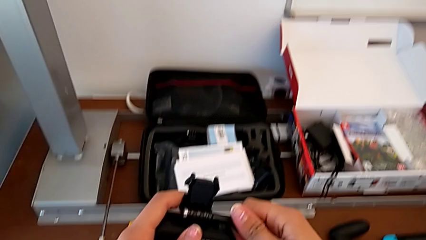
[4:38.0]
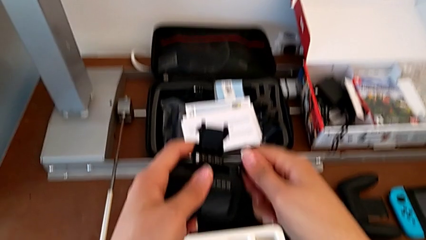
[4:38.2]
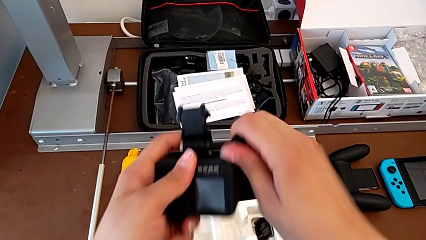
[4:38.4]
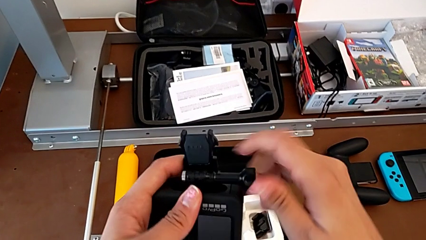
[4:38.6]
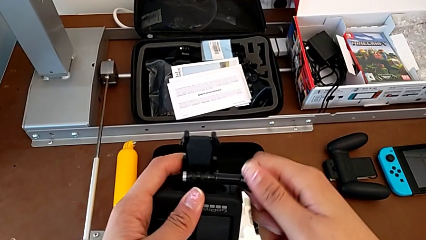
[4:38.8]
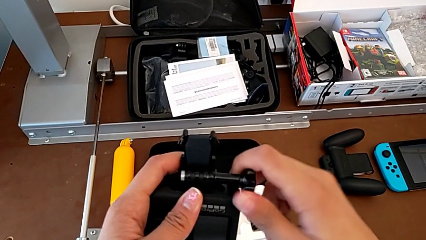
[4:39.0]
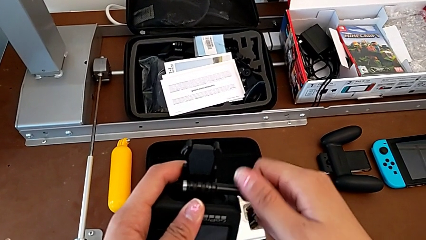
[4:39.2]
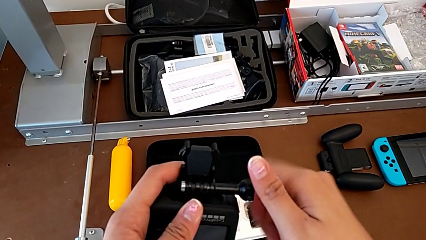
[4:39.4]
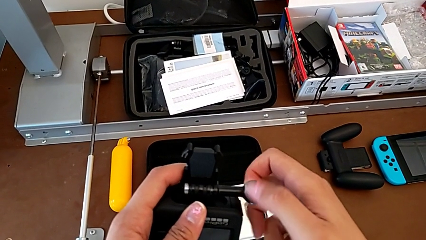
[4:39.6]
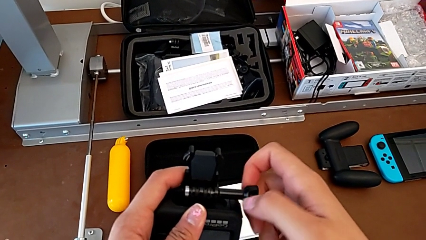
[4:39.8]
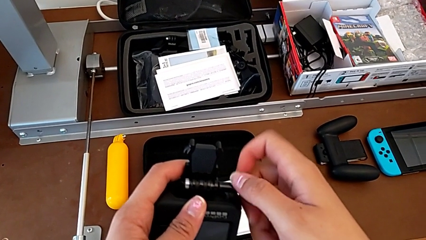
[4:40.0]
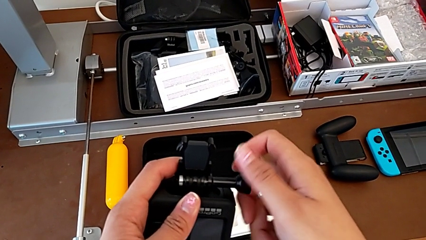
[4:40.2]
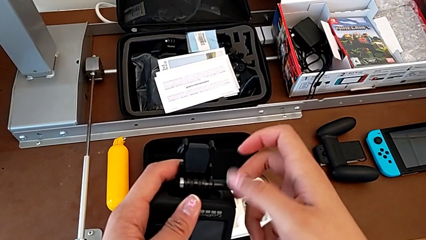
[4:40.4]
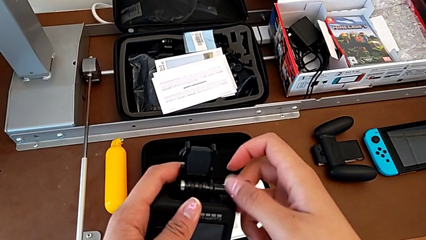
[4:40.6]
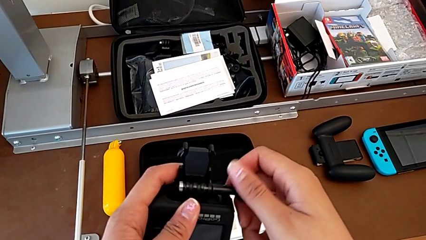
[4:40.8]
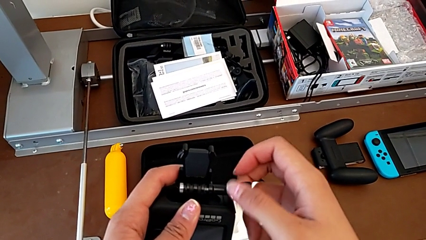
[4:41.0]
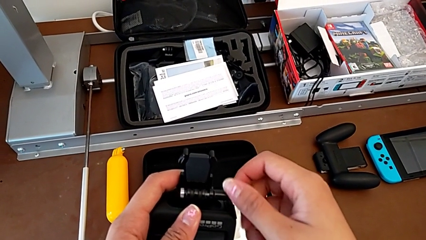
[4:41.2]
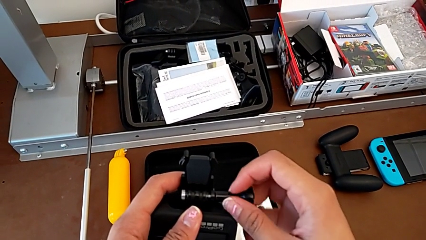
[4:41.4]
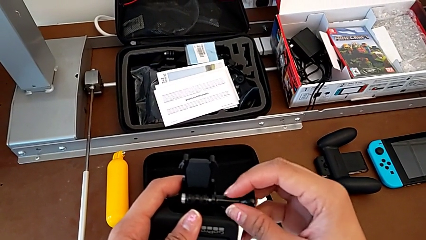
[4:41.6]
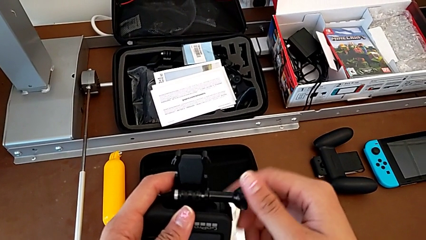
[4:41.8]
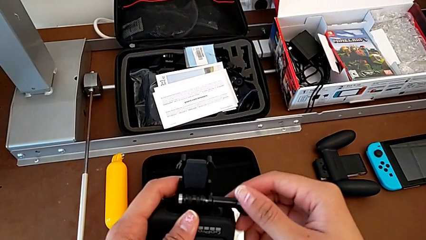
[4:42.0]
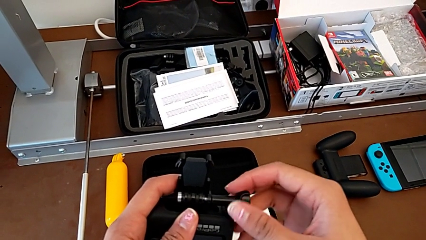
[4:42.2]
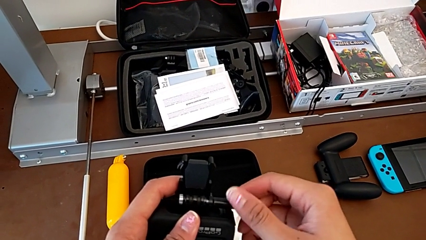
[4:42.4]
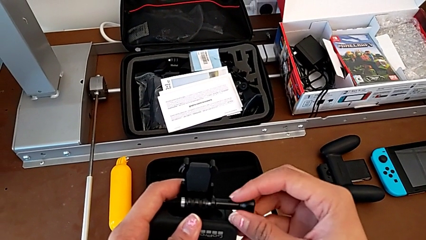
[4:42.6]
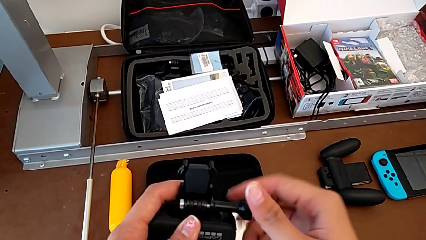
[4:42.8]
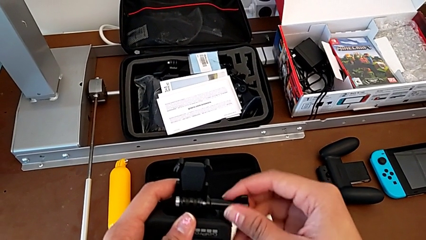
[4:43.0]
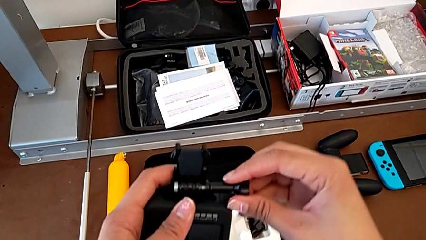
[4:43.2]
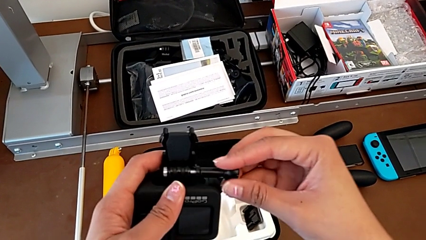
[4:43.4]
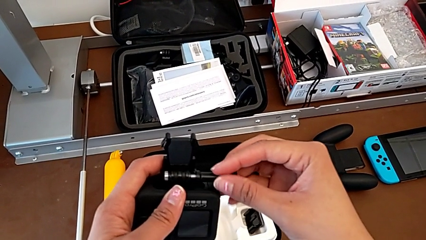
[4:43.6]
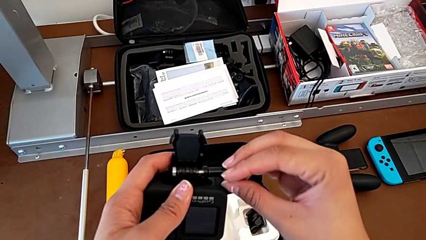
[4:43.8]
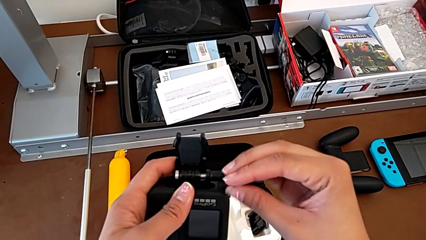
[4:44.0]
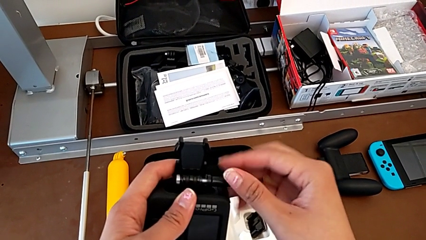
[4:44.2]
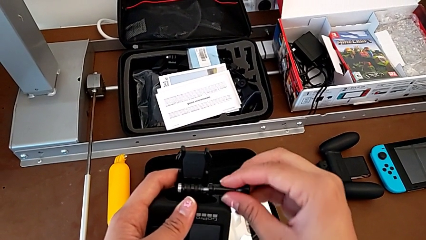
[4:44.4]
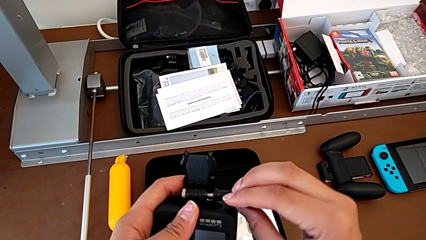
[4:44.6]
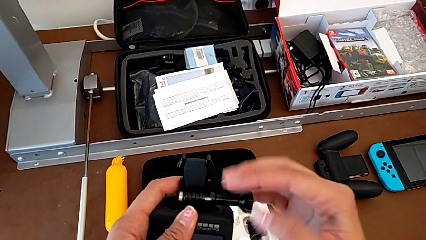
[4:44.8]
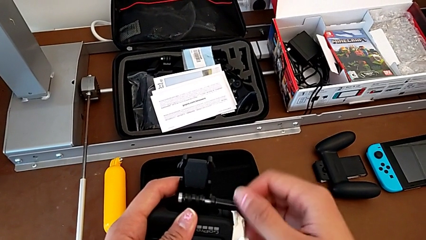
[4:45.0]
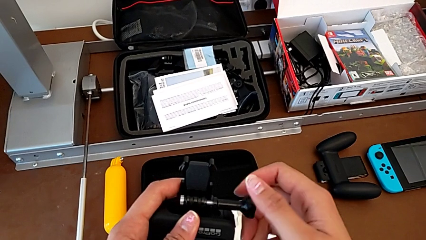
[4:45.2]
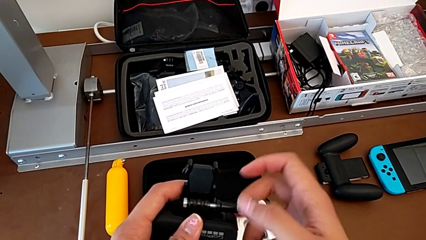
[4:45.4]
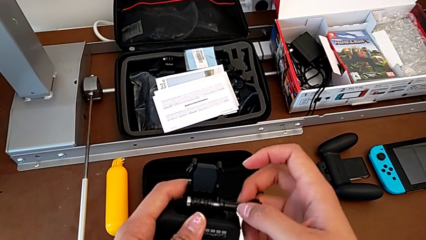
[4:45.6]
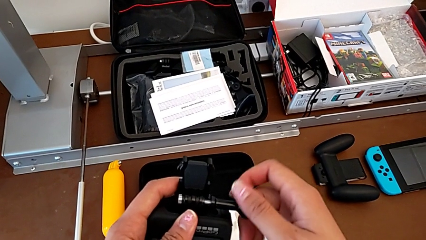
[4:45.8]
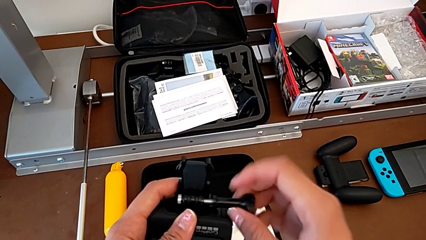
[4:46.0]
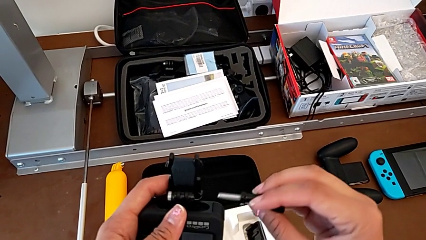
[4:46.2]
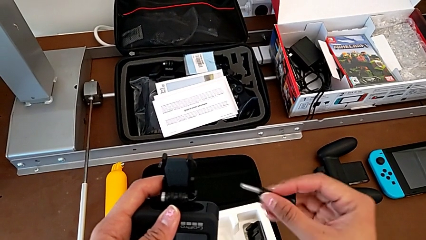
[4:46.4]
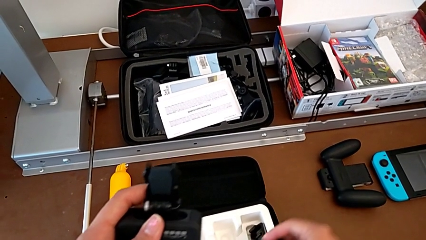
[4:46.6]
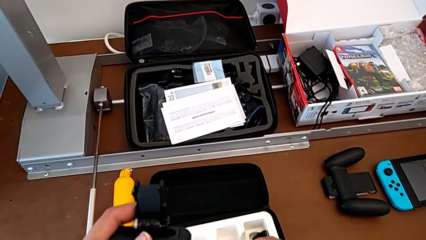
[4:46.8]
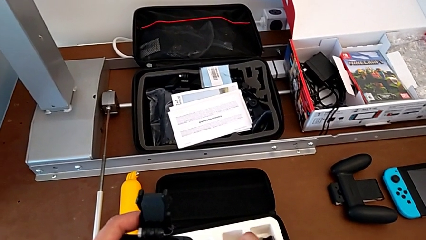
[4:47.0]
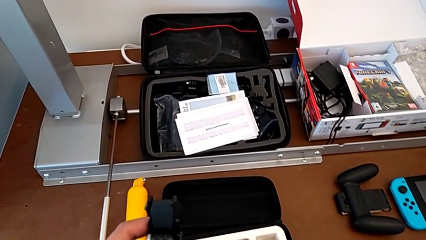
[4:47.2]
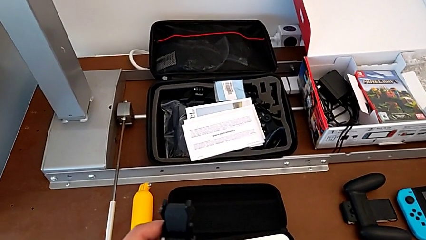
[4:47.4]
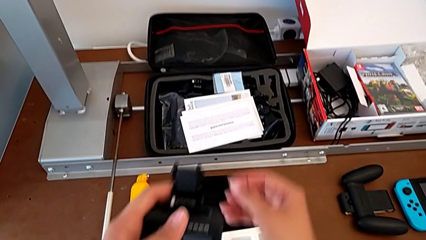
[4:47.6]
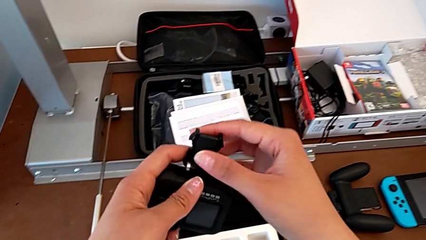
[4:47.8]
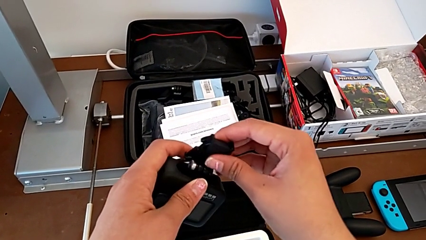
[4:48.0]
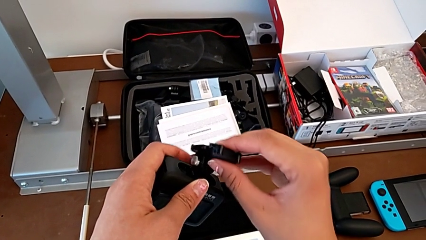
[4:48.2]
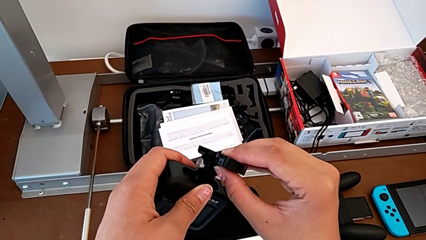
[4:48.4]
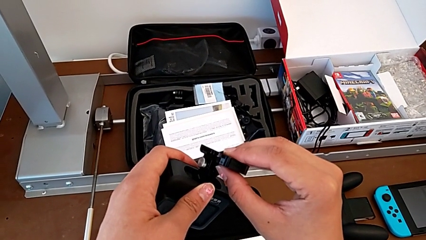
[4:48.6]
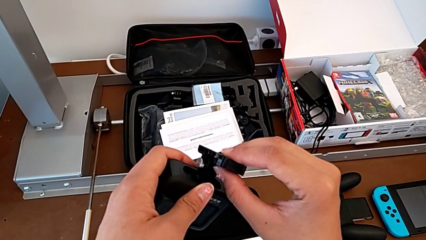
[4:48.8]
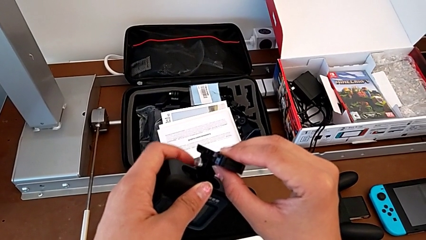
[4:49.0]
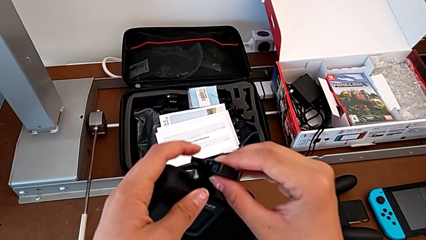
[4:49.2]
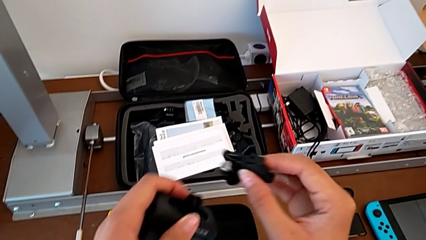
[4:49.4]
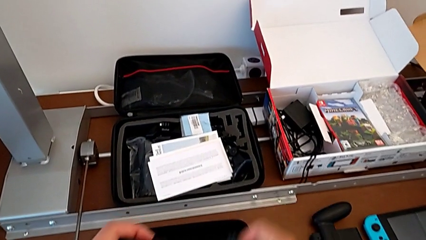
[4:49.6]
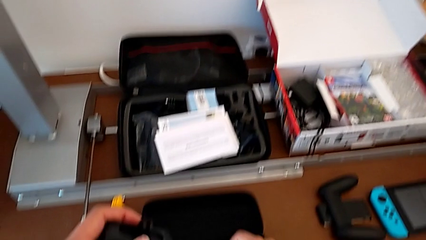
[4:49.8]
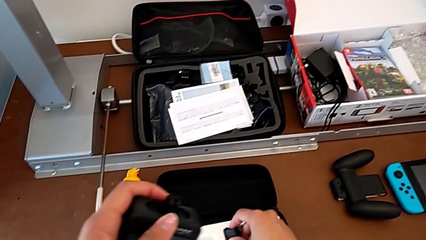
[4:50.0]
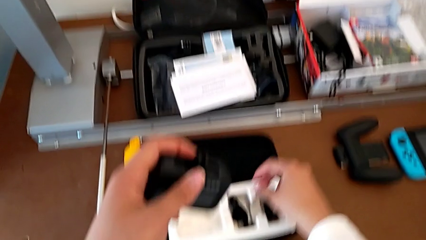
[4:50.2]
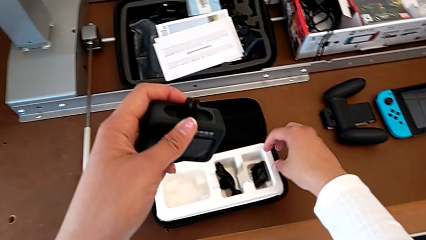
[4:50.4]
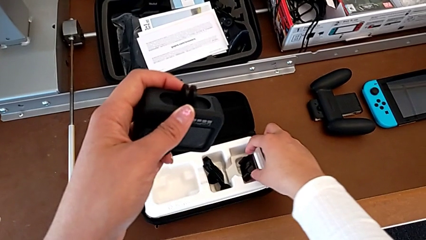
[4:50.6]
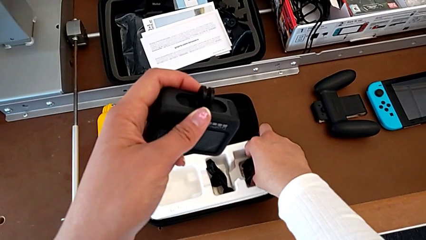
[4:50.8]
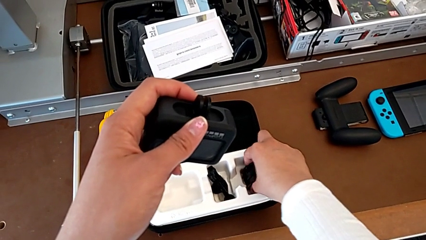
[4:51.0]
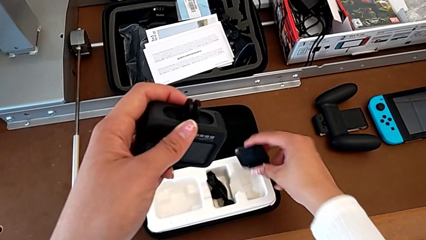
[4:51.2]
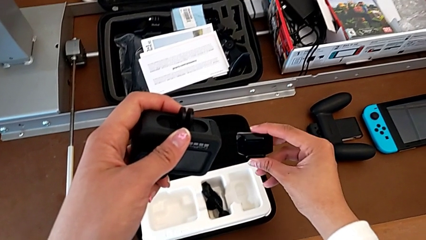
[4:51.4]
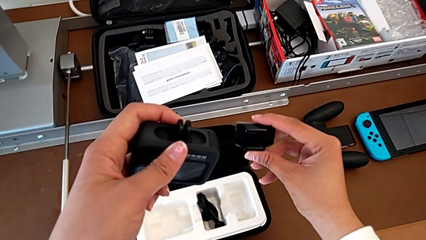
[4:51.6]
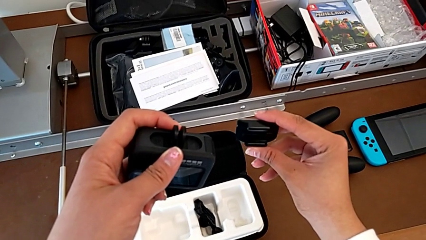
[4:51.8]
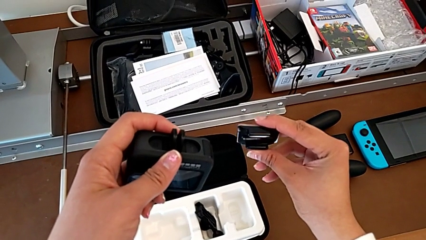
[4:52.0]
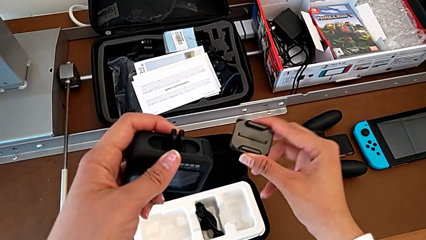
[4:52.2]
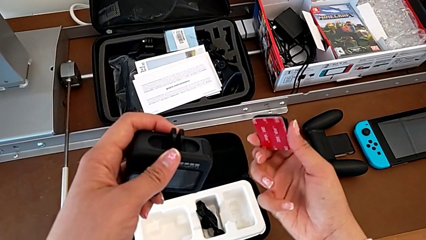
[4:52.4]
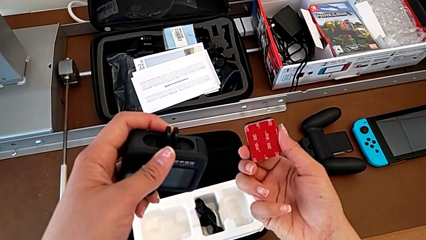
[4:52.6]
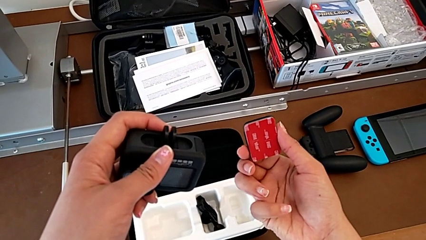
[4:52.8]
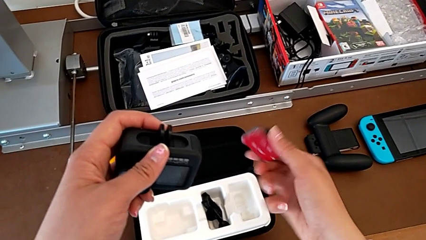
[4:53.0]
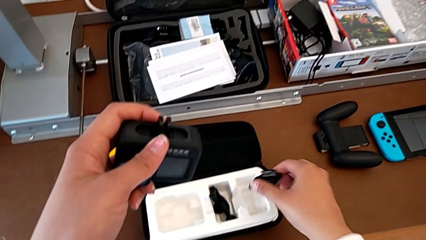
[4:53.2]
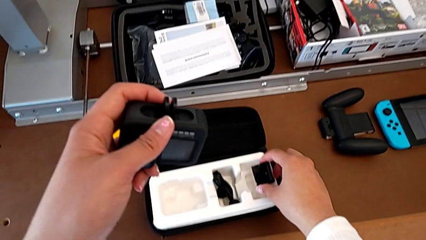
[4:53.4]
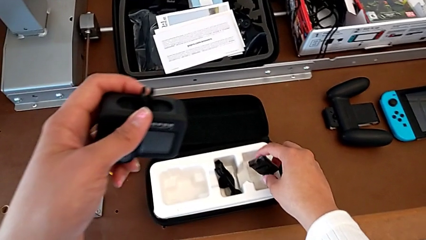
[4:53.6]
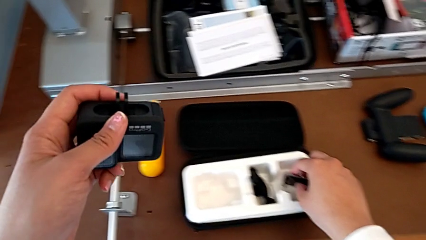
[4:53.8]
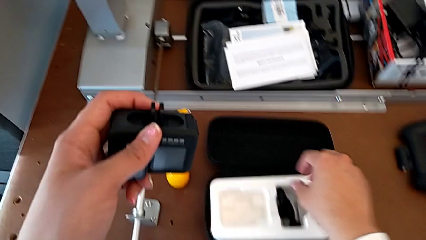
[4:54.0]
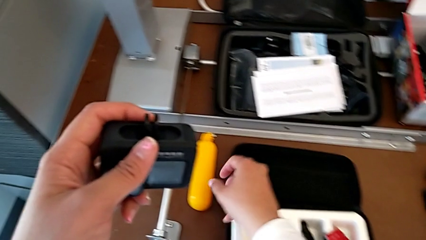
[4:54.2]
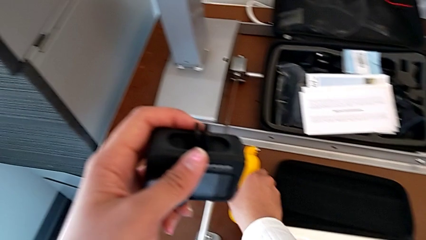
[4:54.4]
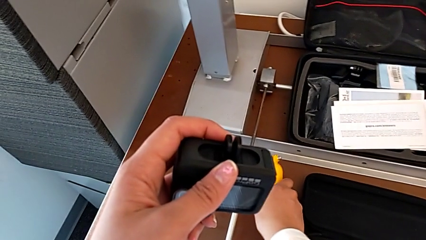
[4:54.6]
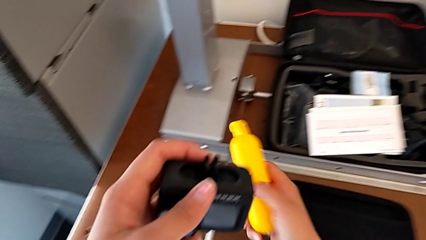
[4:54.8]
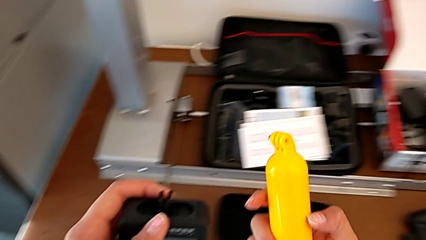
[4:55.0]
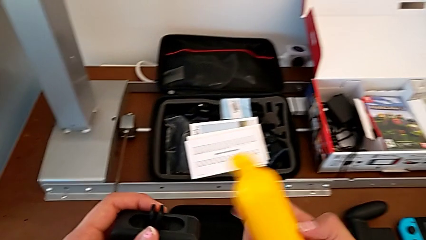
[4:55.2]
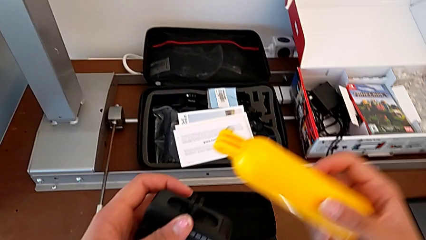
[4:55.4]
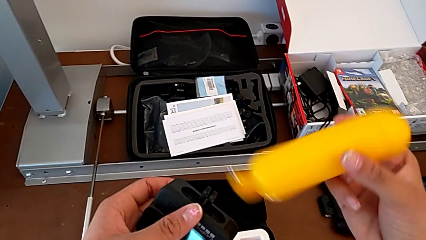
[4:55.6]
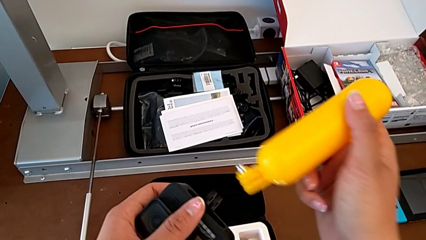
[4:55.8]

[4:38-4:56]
The camera wearer is exchanging a strap for a handheld grip. They keep unscrewing the screw, place it, disassemble the strap, place it, lift the frame, place it and grab the leg.
